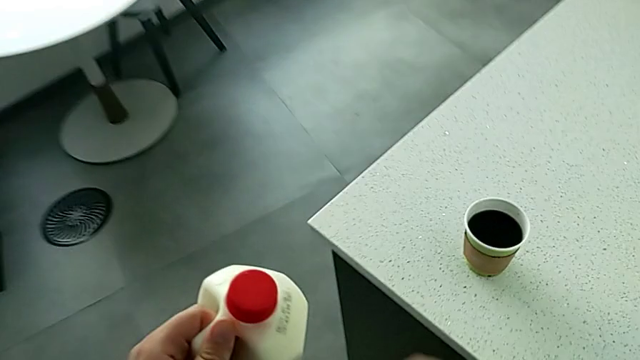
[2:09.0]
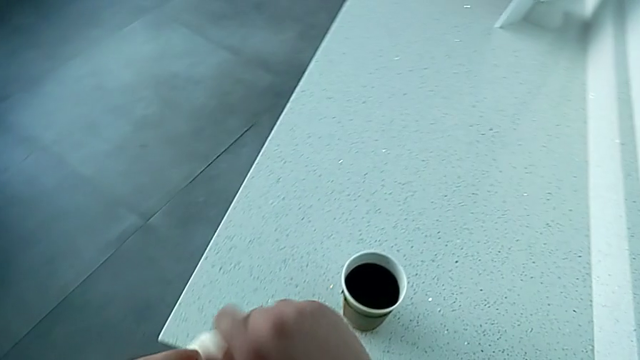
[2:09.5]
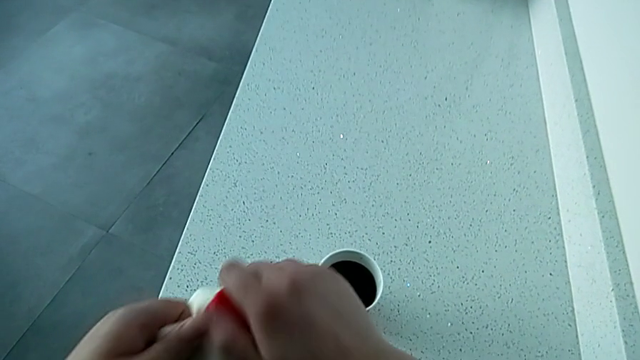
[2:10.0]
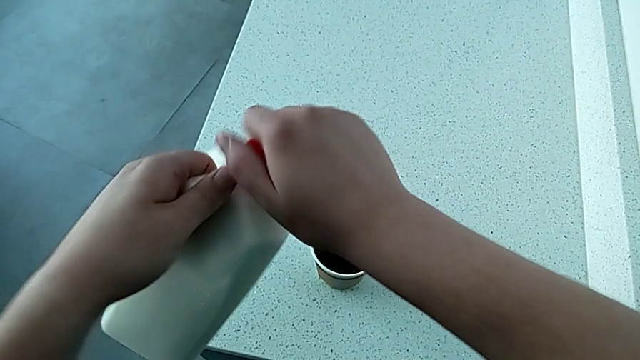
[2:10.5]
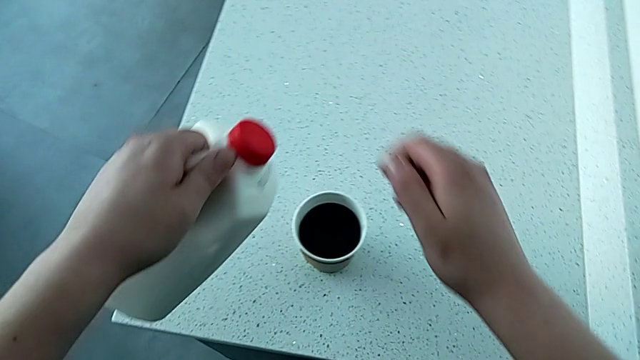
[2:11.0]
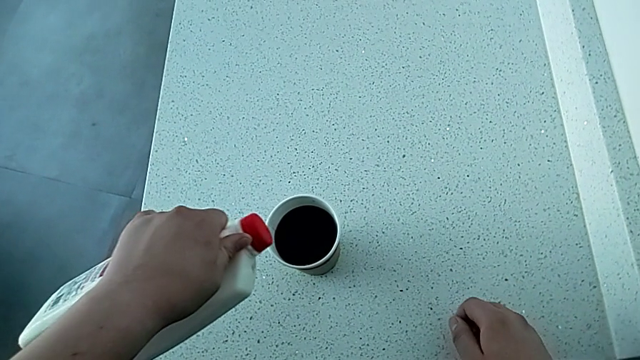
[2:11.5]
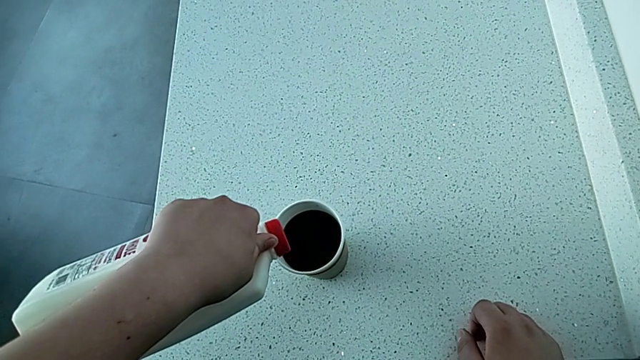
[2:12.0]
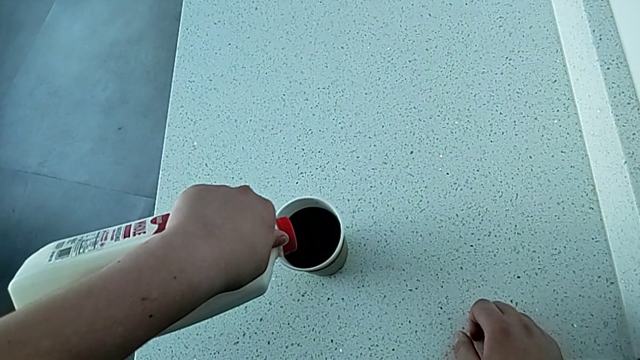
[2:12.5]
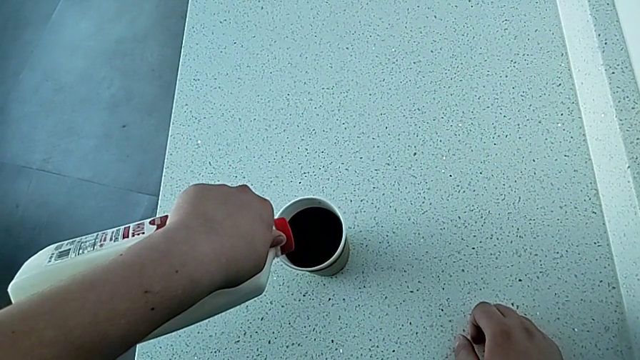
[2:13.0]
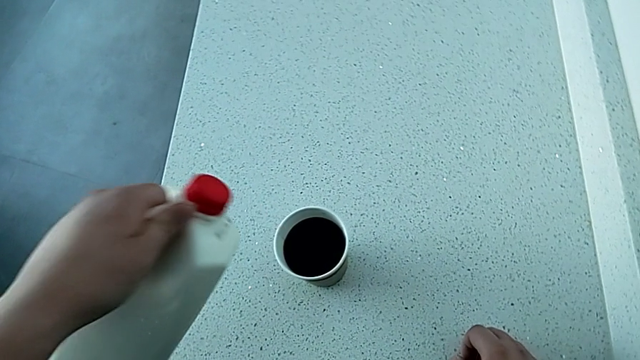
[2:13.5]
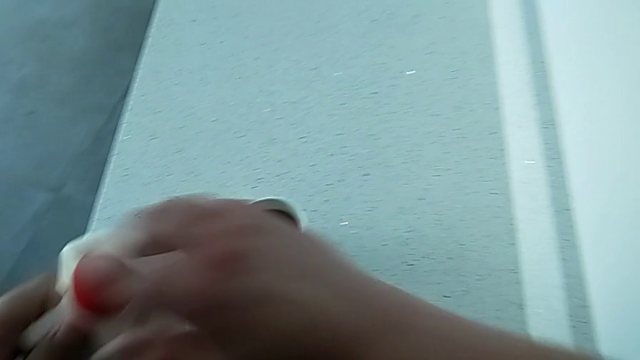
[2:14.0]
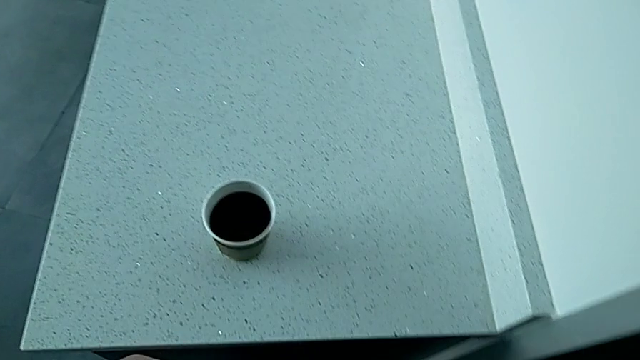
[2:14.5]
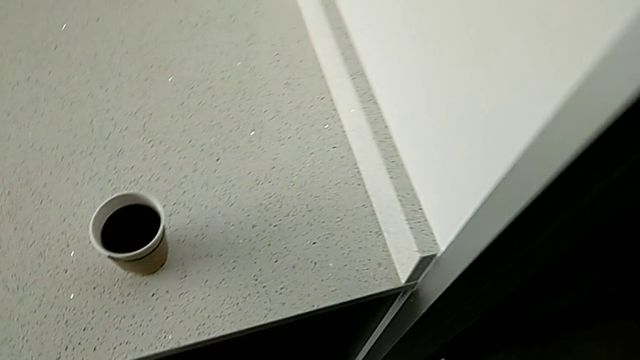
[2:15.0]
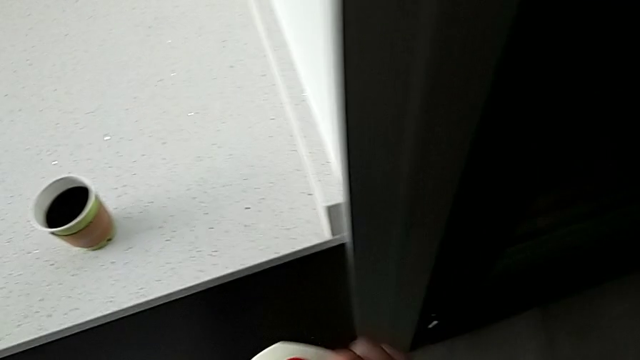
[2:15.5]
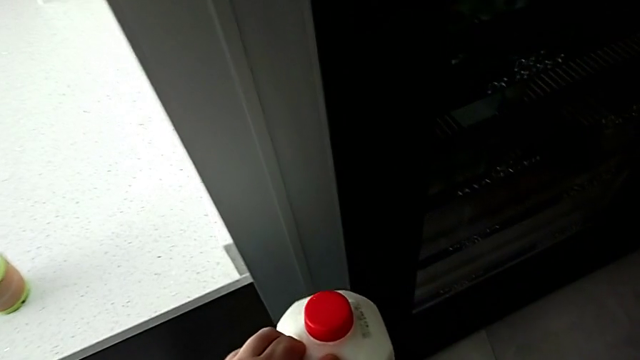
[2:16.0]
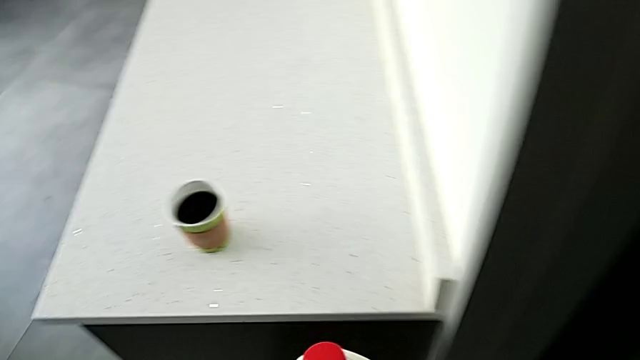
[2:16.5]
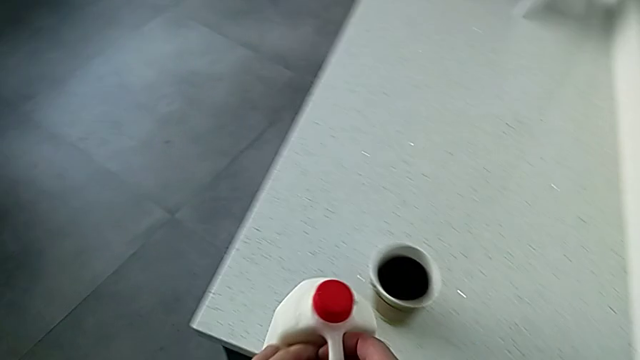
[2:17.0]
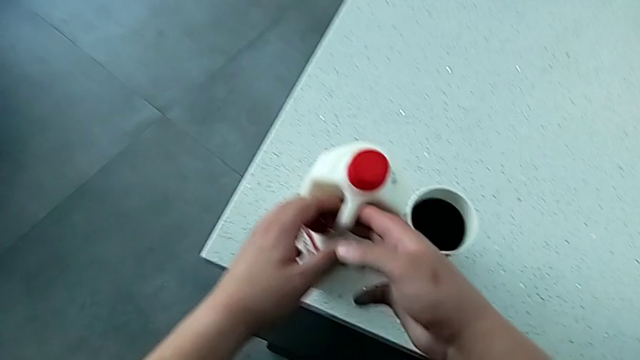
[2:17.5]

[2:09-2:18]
The camera wearer is adding milk to the coffee. They wrongly open the lid, load the milk, pretending to load it, close the lid and hold the milk, and place the milk.

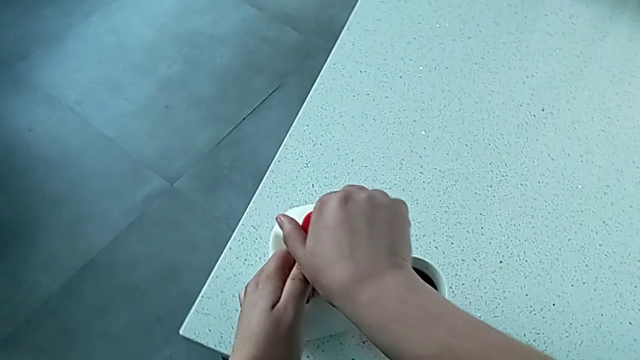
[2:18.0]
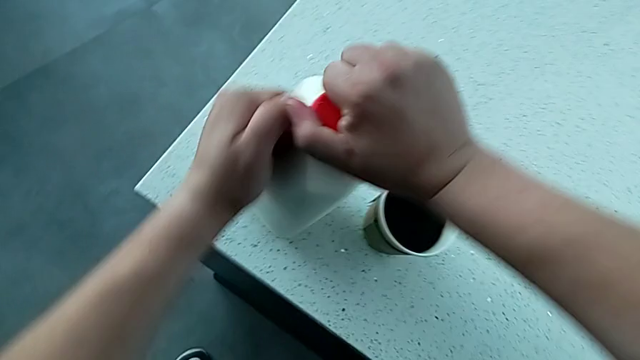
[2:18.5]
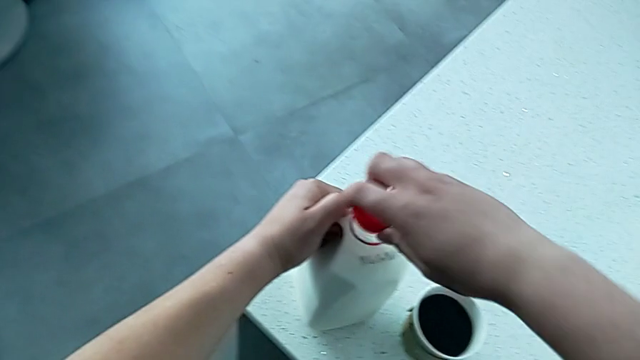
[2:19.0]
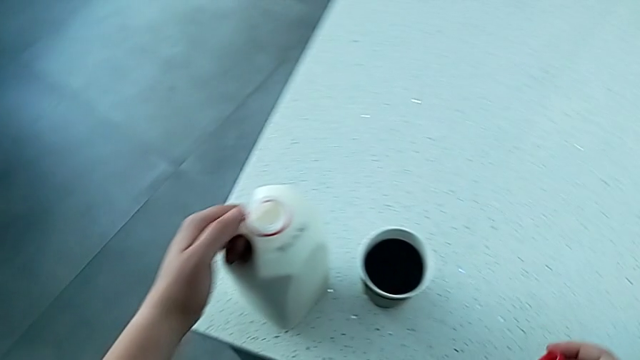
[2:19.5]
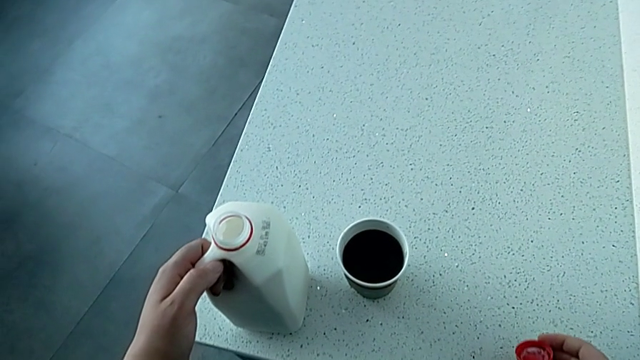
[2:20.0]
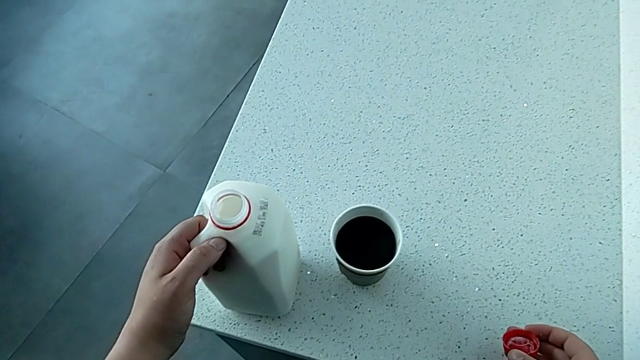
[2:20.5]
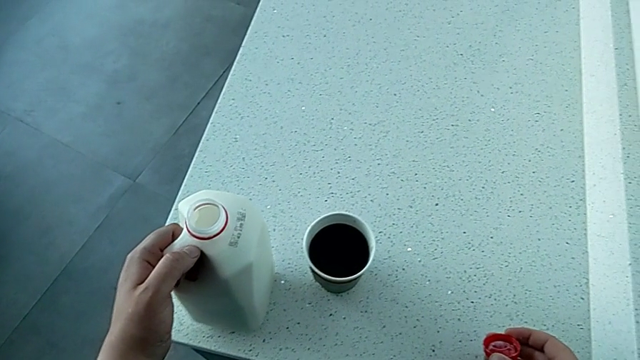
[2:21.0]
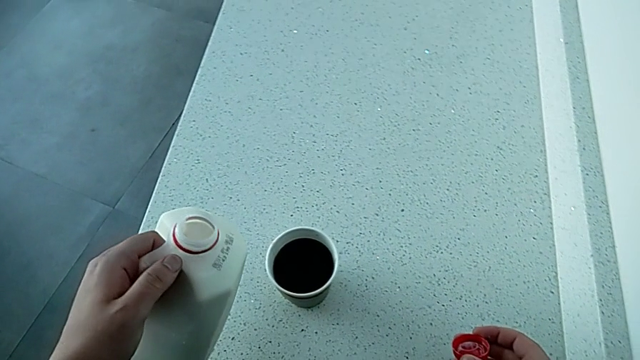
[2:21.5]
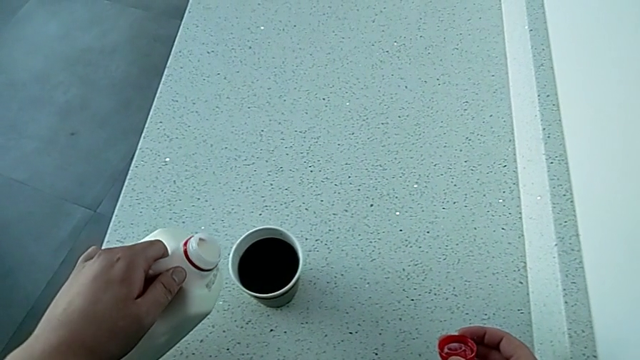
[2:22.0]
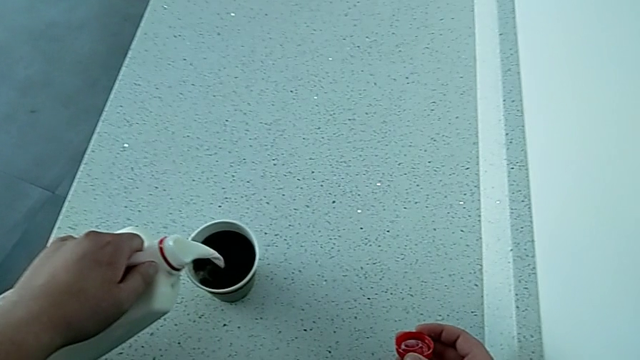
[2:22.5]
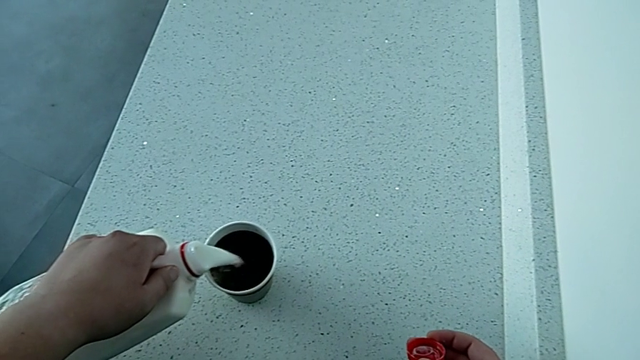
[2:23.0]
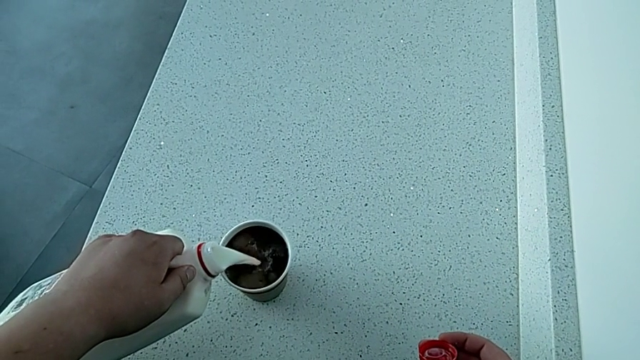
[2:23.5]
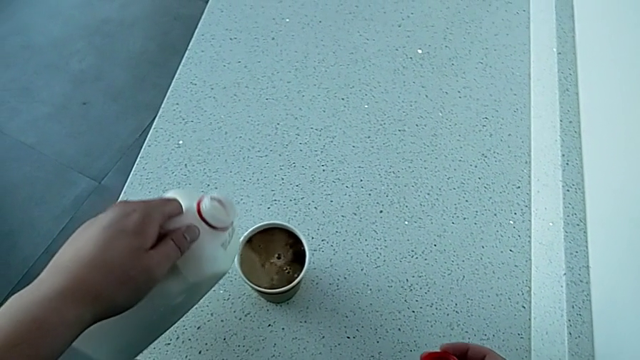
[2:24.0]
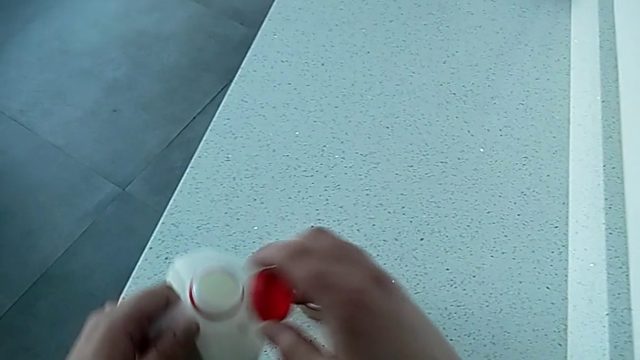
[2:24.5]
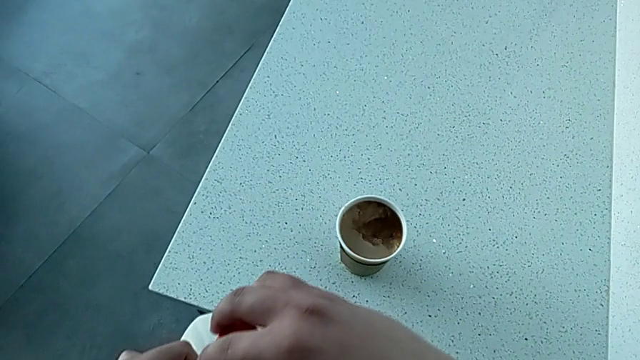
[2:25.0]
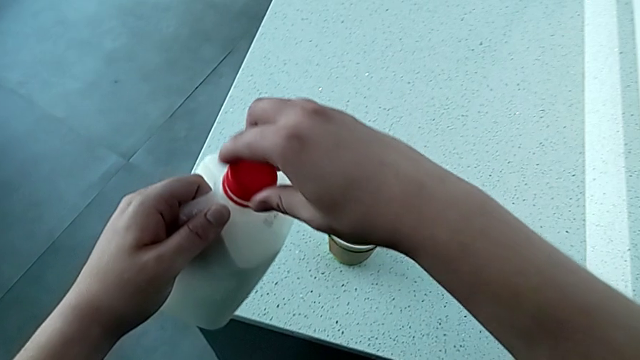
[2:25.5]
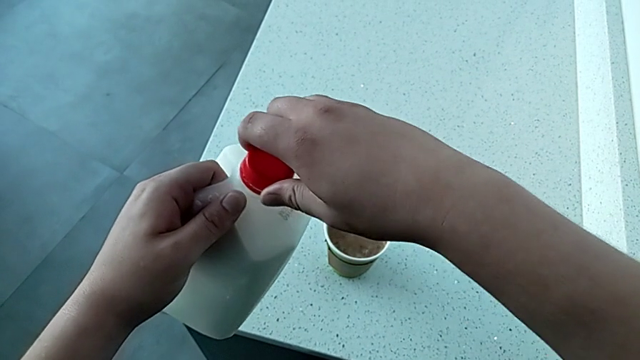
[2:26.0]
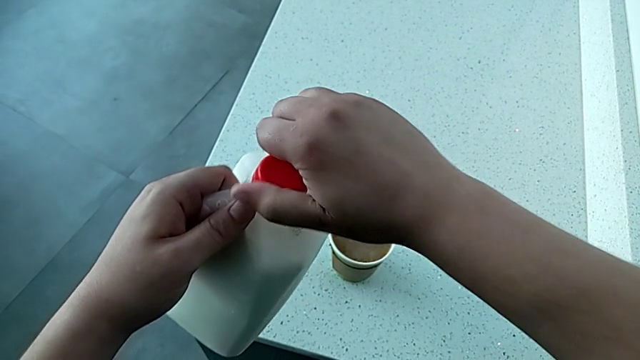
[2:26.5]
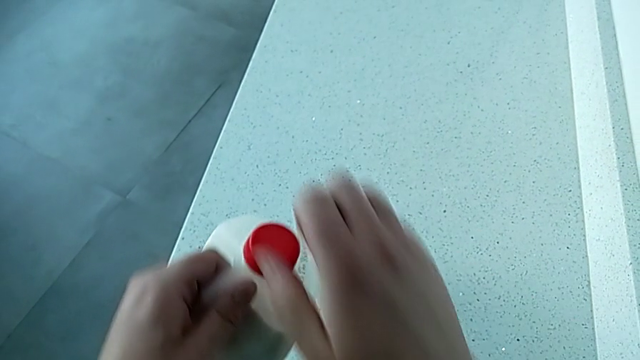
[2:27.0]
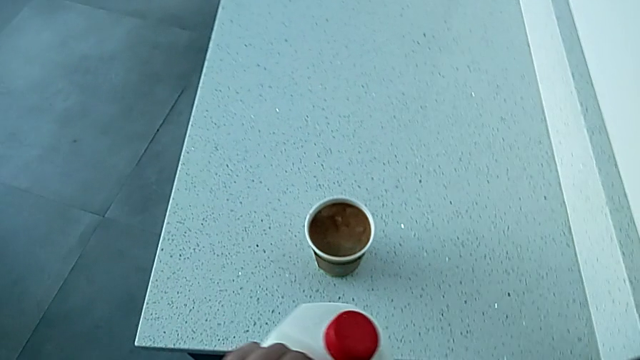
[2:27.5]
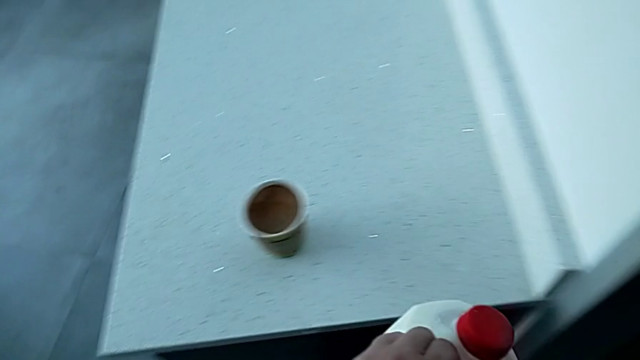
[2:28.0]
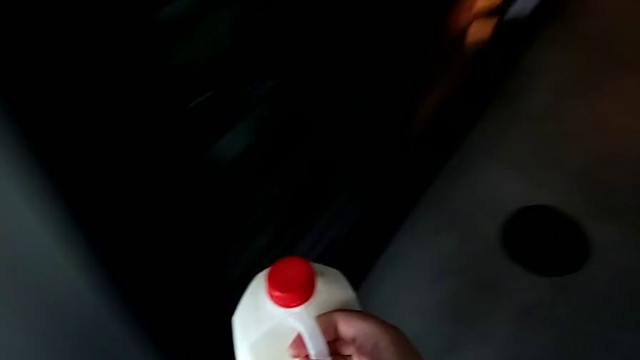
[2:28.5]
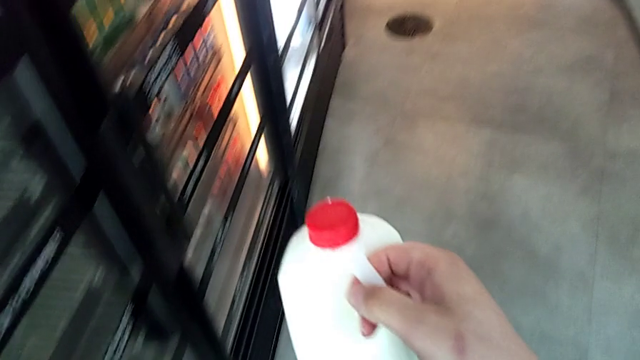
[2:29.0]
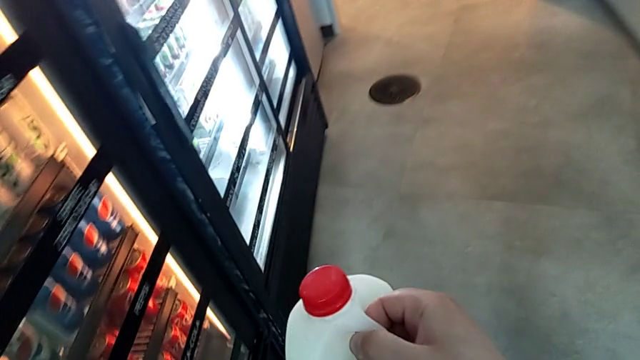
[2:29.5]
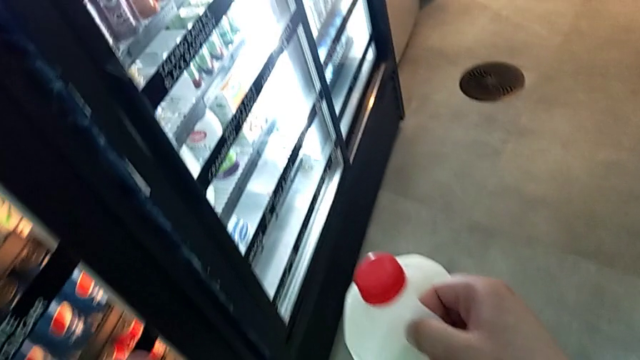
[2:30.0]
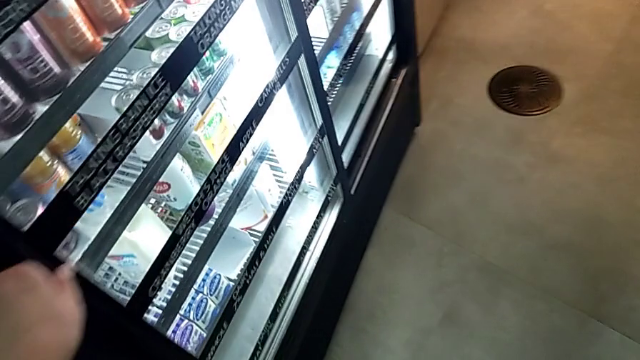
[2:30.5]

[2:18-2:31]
The camera wearer is adding milk to the coffee. They open the lid, hold the milk, load it, close the lid and hold the milk.
